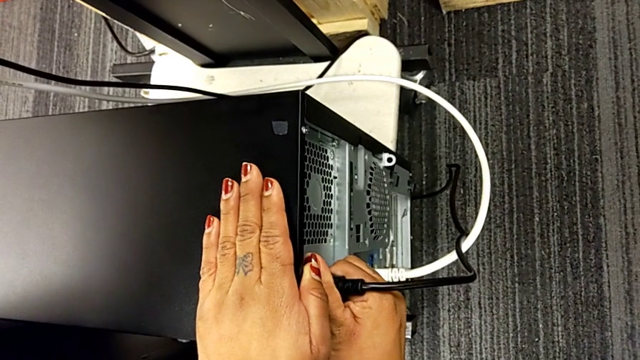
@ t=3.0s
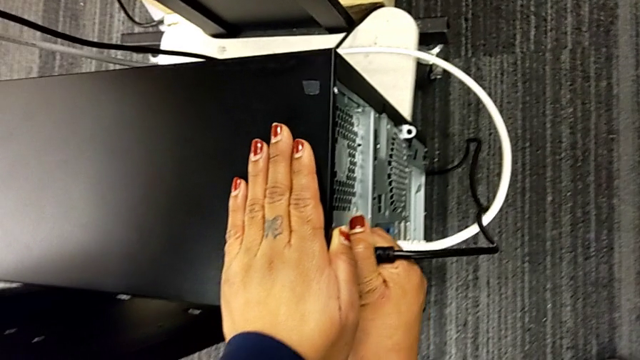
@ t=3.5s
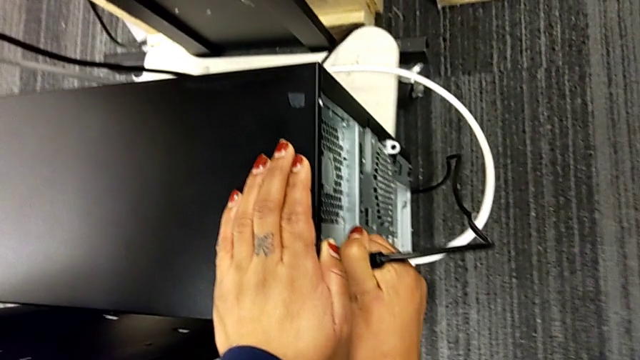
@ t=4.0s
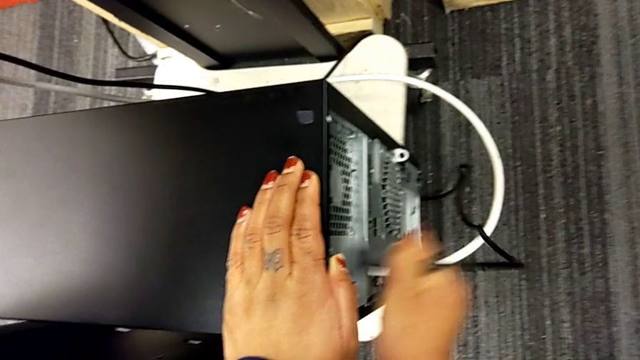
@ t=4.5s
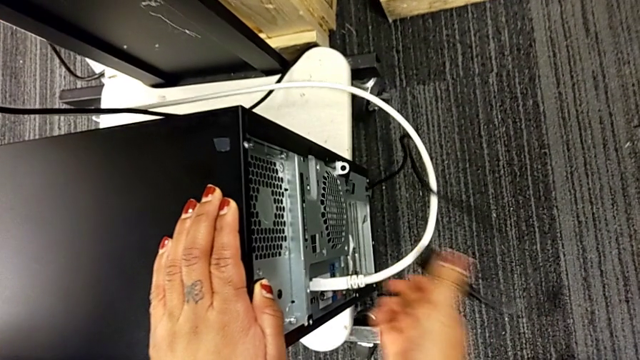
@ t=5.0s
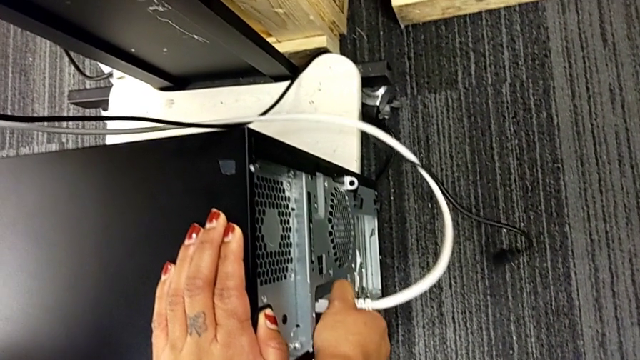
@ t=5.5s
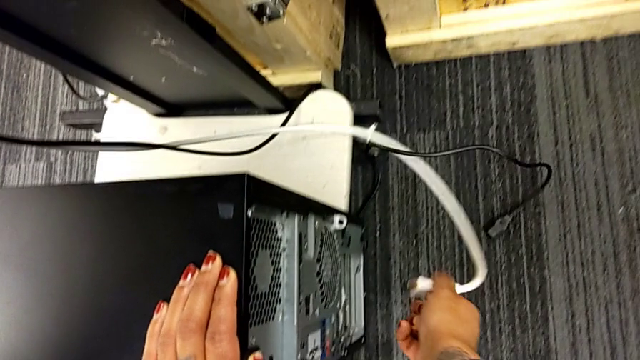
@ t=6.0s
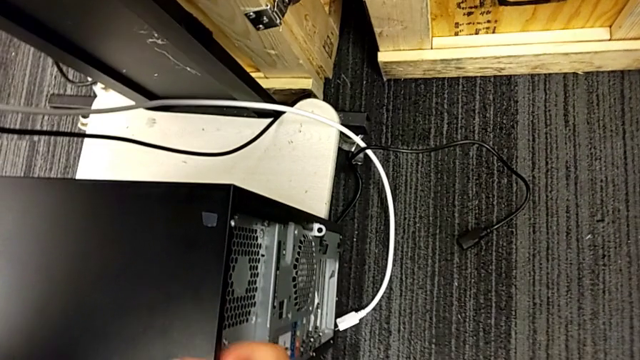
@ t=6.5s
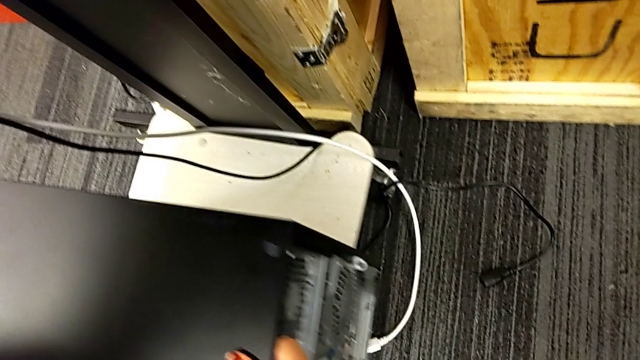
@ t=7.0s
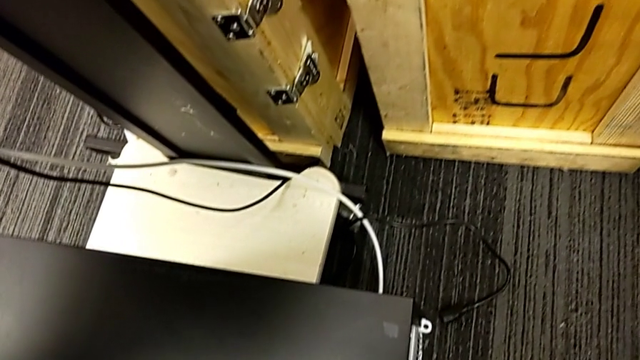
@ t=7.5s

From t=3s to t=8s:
The camera wearer unplugs the HDMI and power supply cables from the computer. They grab the cable power supply, withdraw it, grab the HDMI cable and withdraw it.

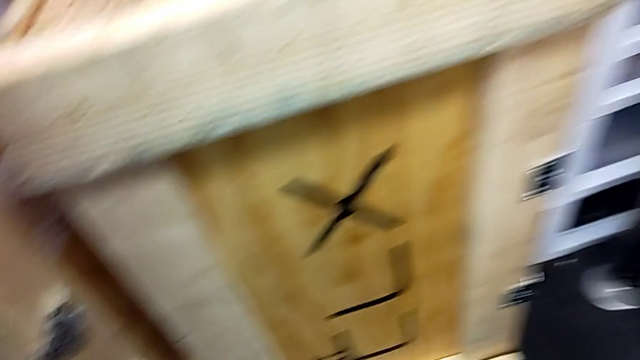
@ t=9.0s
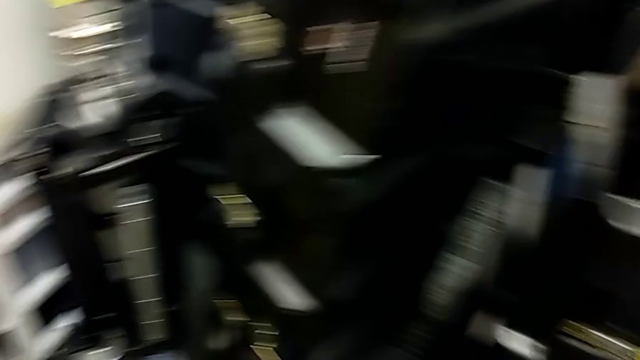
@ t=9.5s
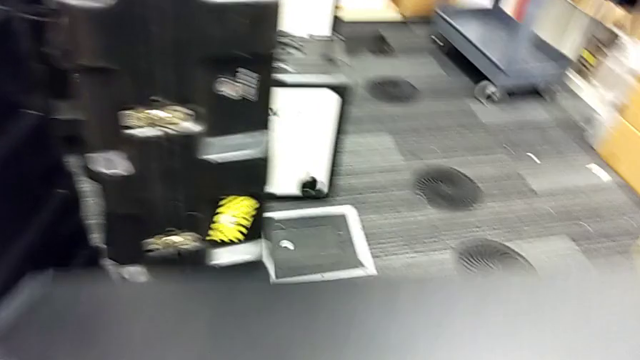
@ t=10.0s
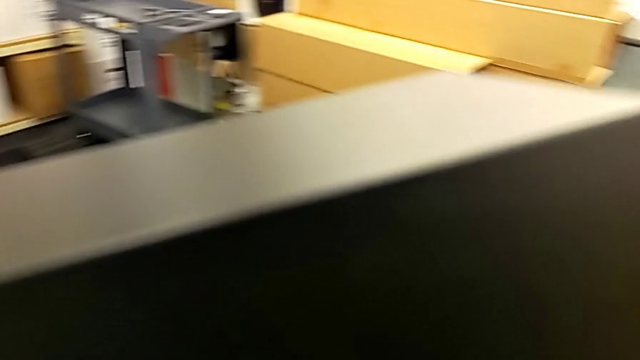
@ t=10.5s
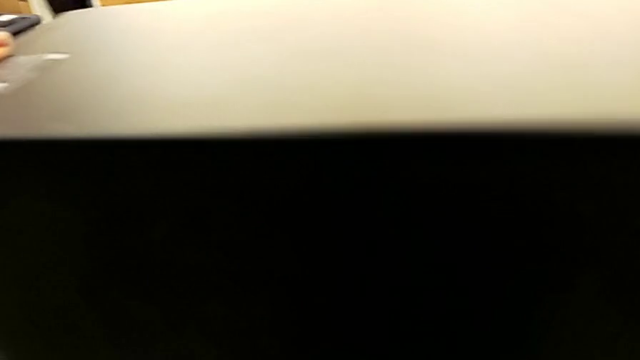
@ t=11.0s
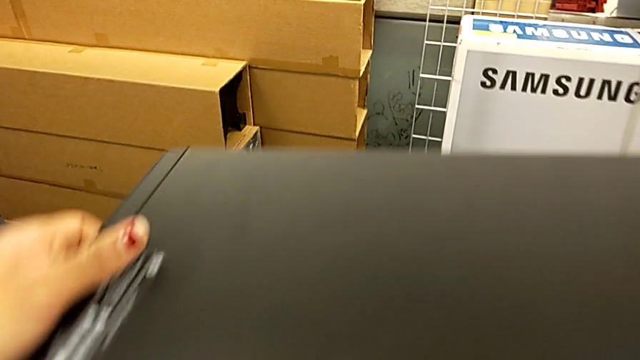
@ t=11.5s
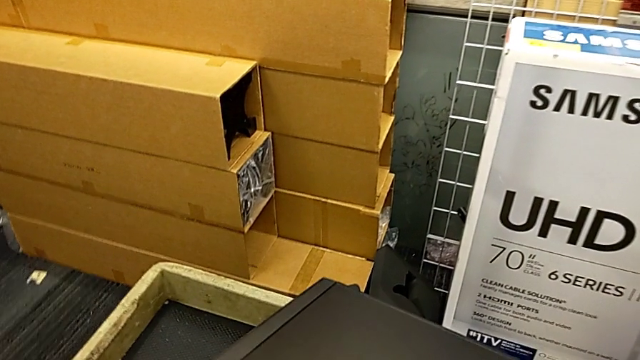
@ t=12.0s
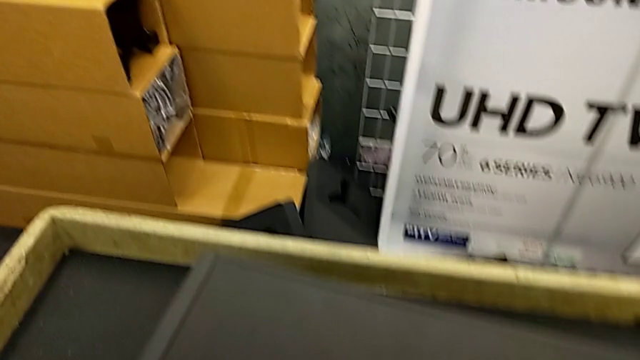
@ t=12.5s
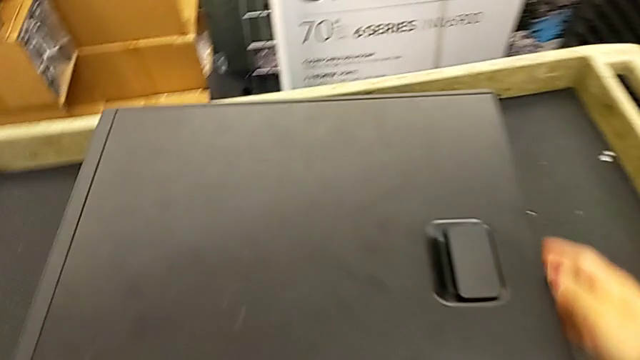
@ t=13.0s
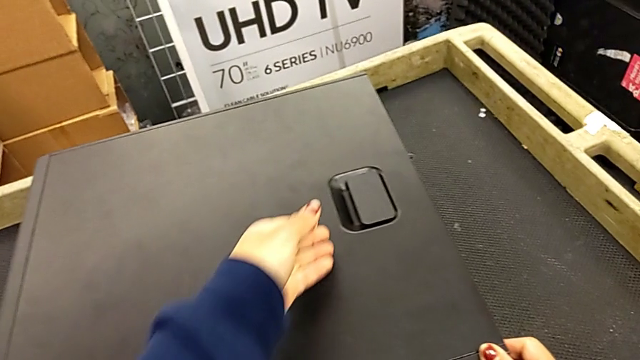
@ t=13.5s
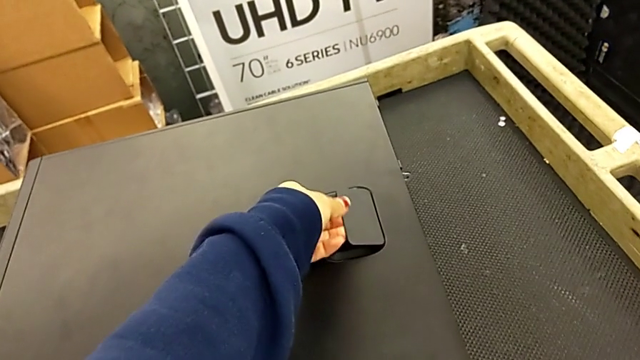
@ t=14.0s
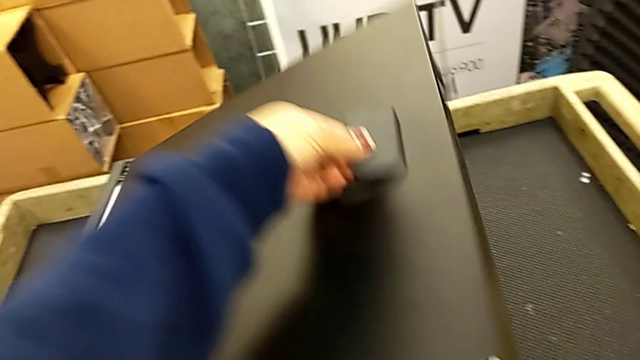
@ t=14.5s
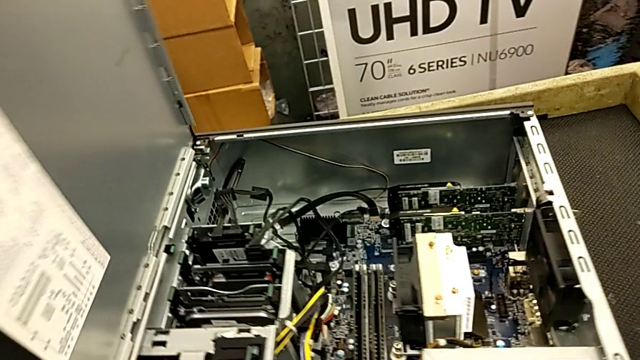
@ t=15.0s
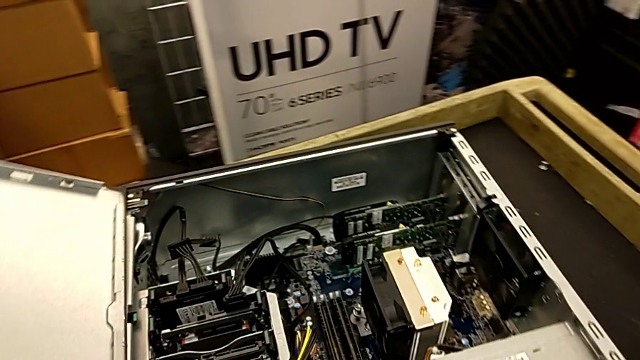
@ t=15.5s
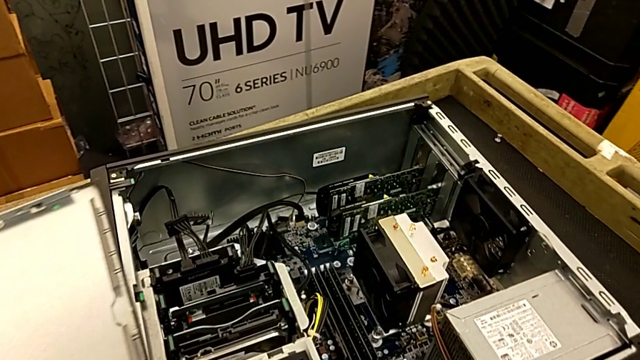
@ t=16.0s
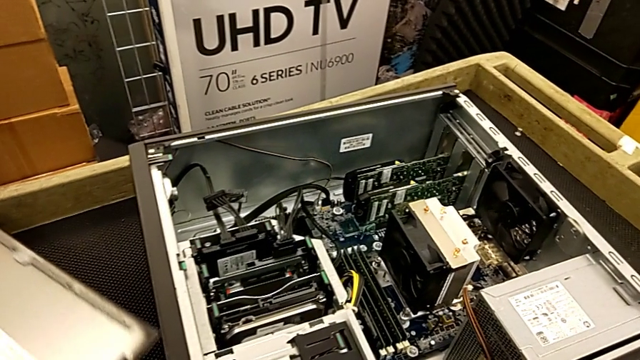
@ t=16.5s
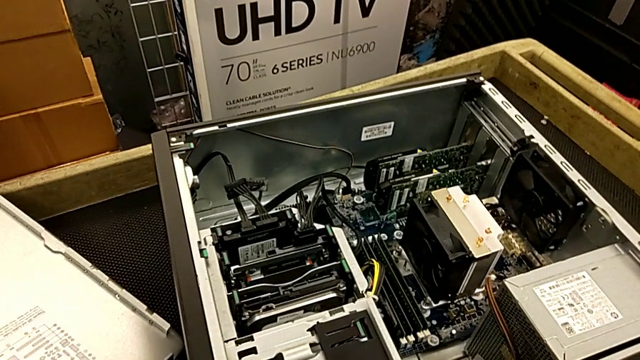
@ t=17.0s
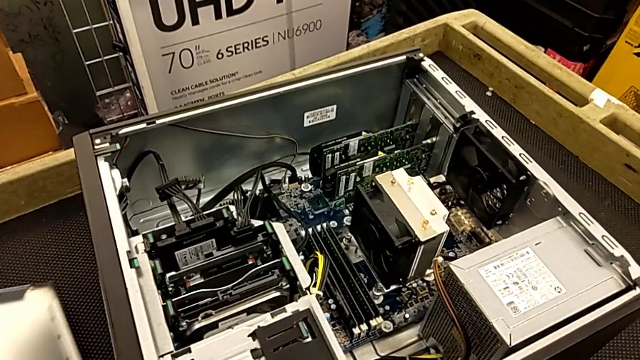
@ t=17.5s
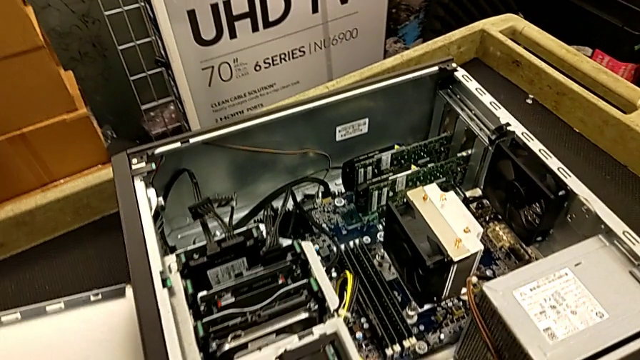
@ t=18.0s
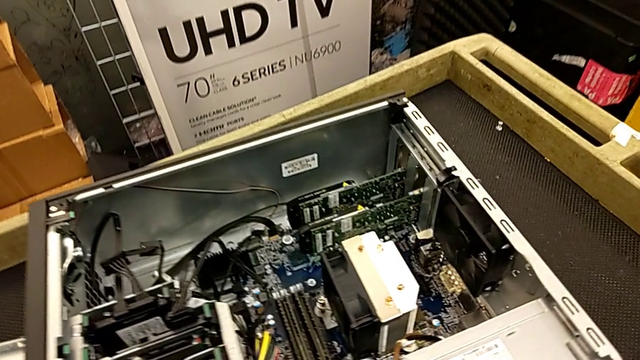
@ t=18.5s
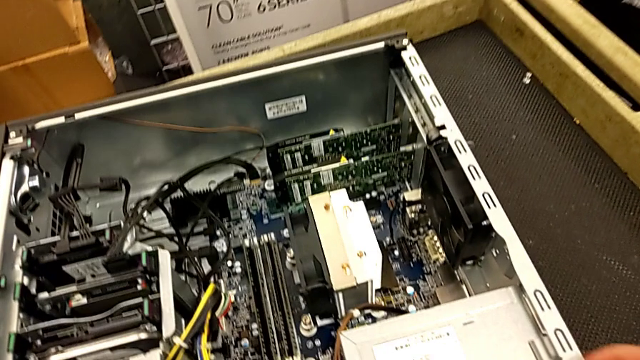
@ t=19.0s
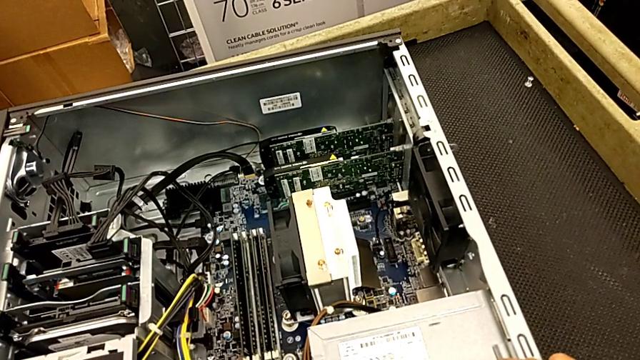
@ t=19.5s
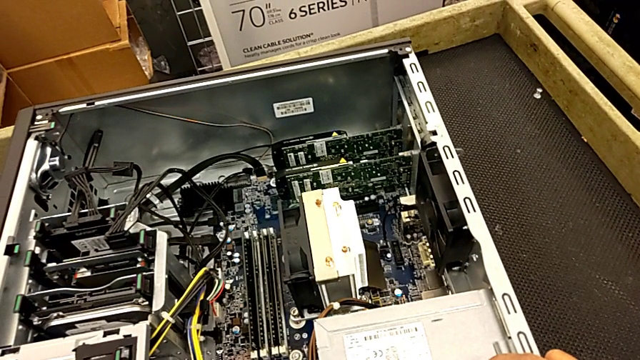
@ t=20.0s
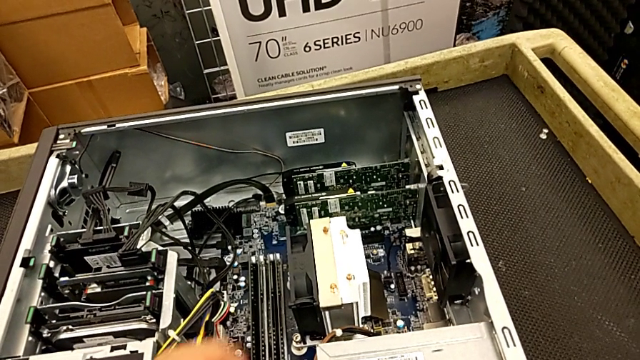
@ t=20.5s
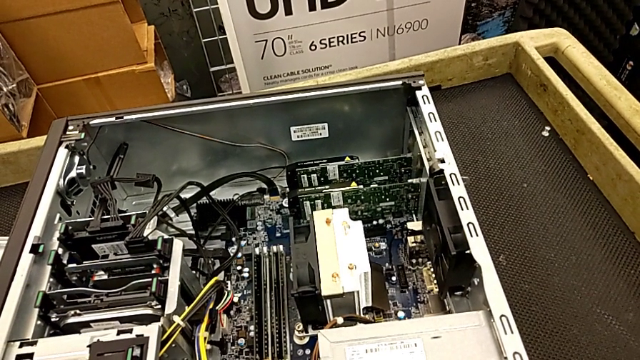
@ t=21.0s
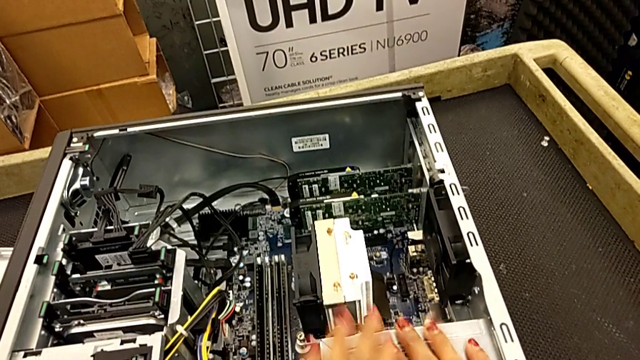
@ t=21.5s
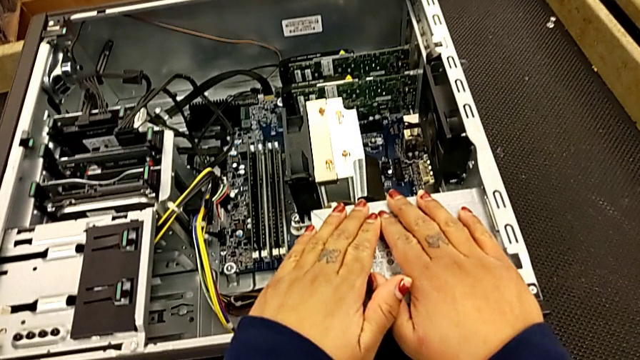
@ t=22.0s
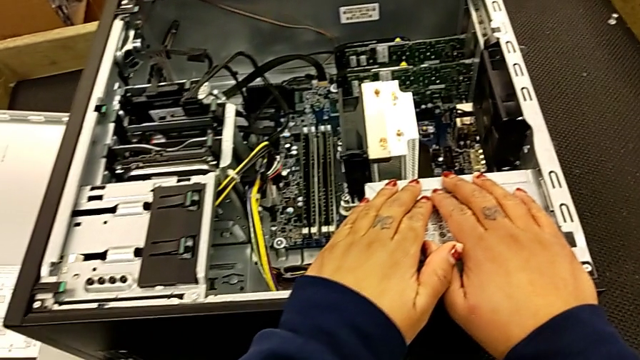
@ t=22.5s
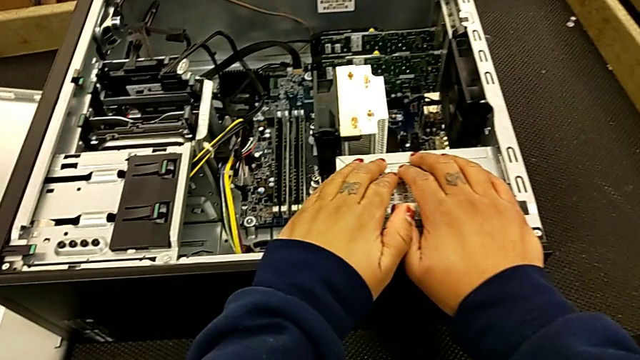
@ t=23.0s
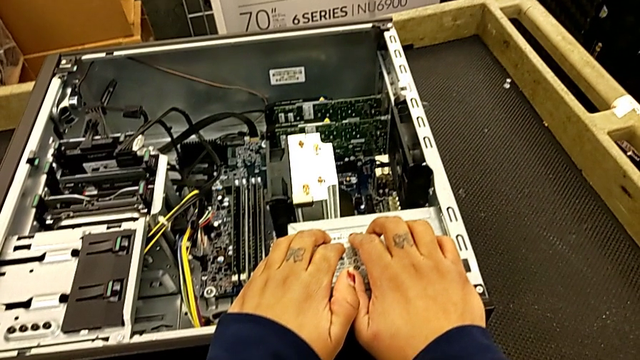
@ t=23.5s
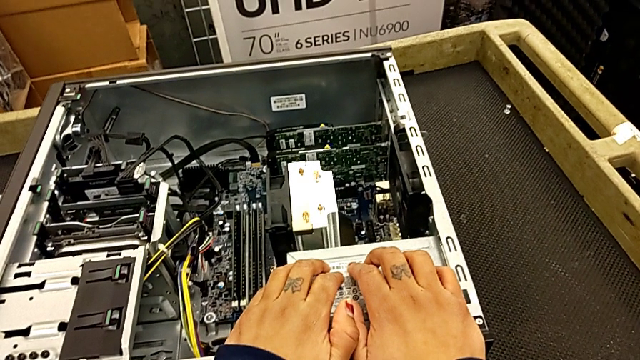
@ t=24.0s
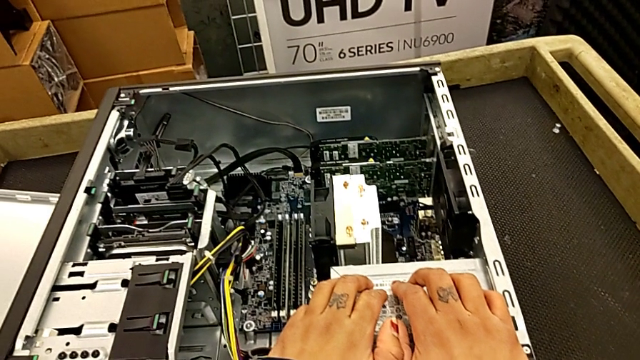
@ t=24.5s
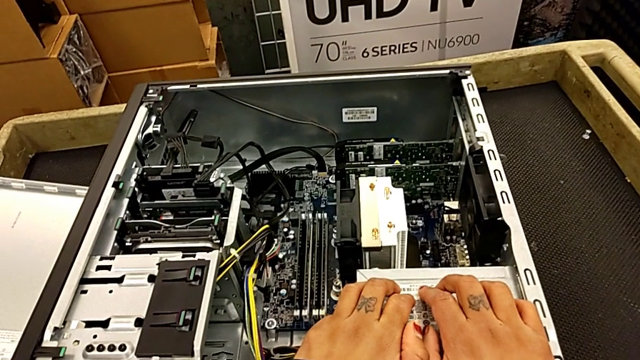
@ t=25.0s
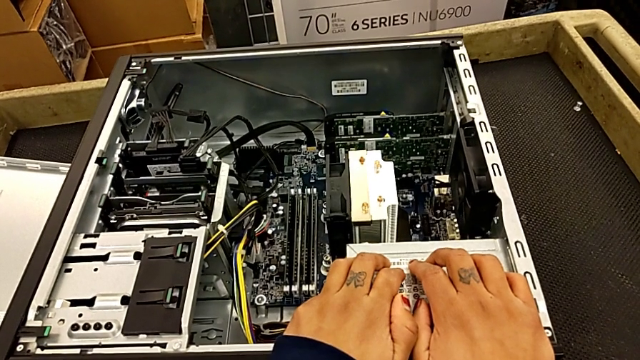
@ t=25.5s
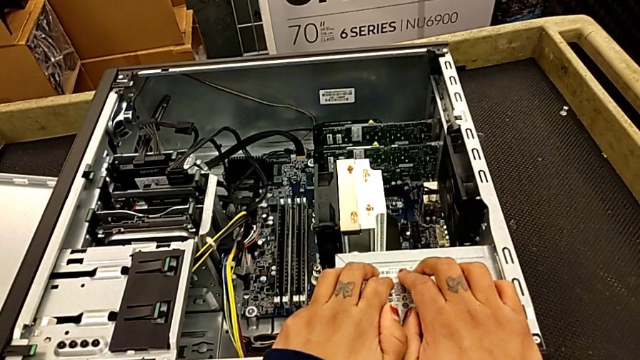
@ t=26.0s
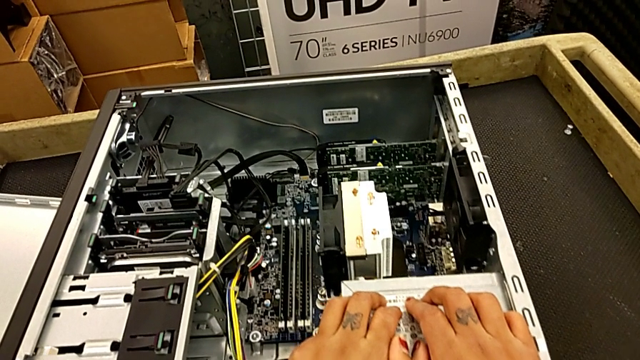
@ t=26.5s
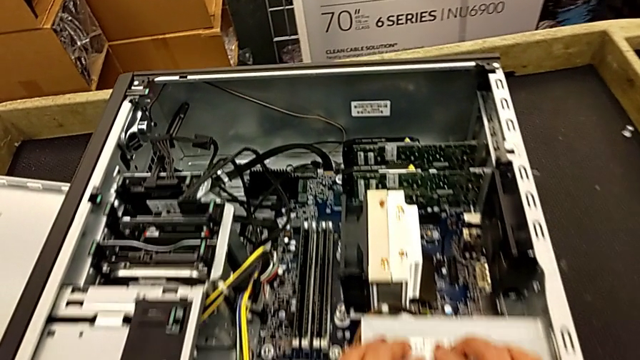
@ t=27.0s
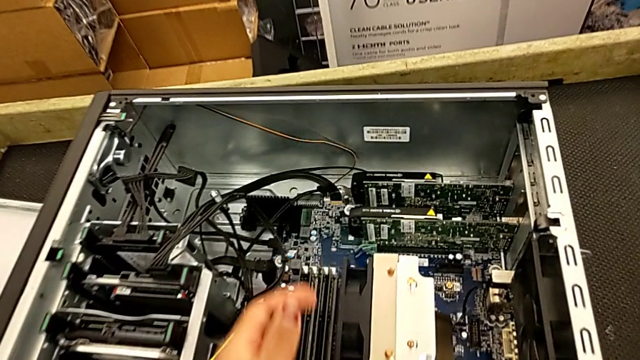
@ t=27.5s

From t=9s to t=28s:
The camera wearer is inspecting the computer tower. They lift the computer tower, place it, grab the handle, open the cover, place it and touch the computer tower.
